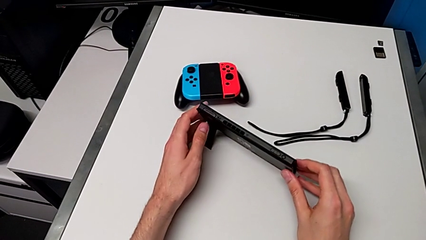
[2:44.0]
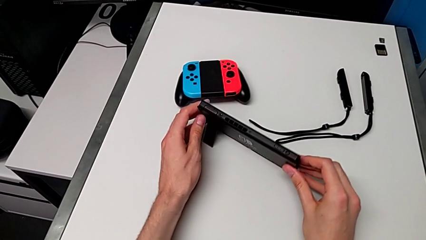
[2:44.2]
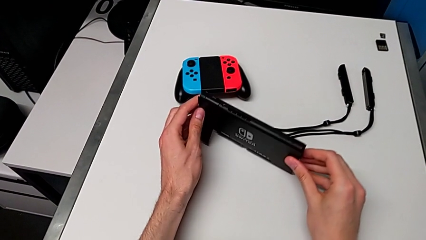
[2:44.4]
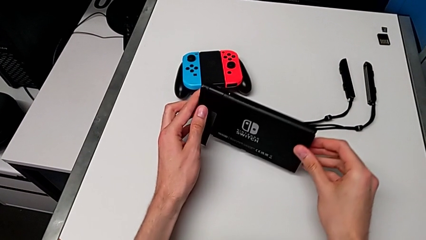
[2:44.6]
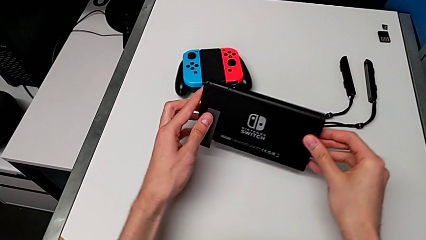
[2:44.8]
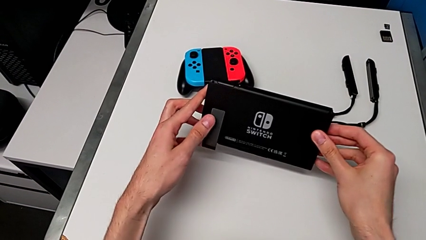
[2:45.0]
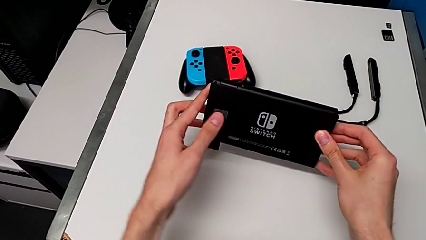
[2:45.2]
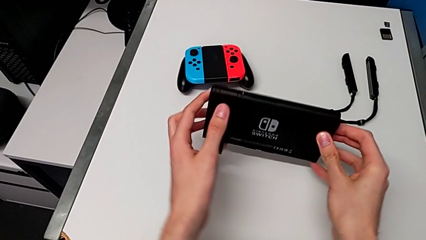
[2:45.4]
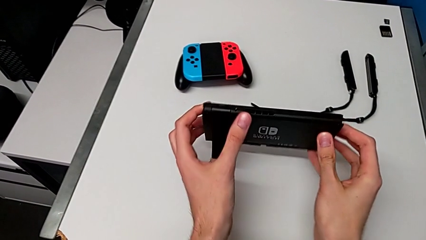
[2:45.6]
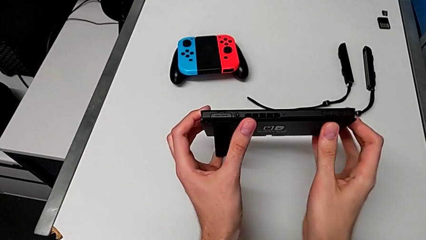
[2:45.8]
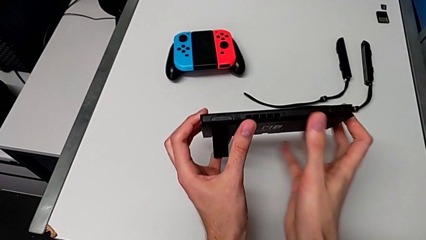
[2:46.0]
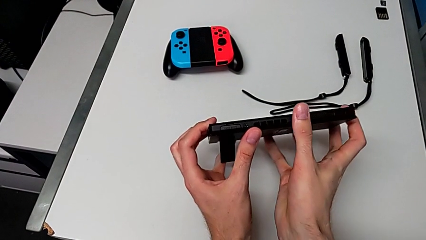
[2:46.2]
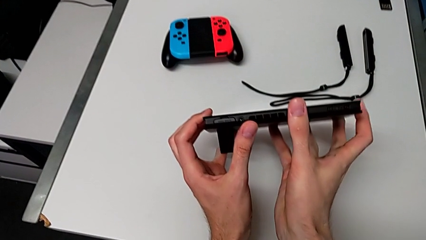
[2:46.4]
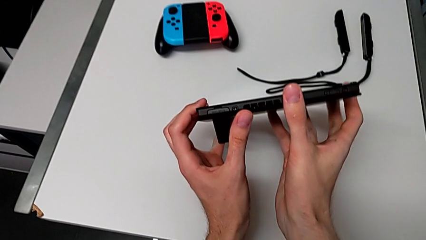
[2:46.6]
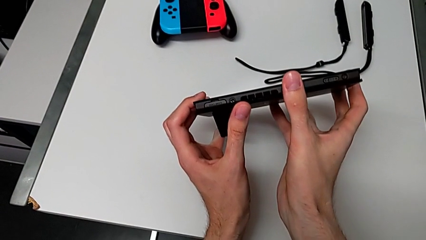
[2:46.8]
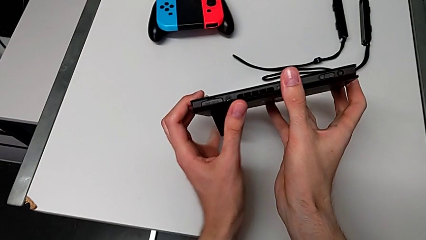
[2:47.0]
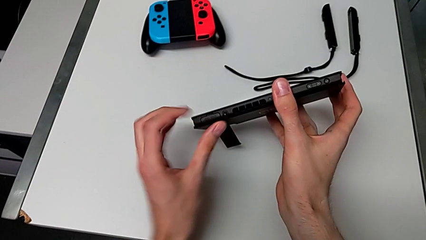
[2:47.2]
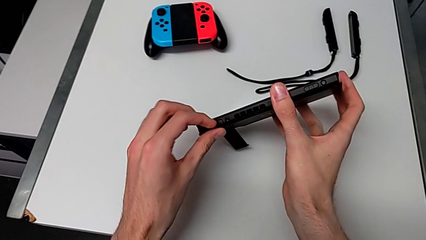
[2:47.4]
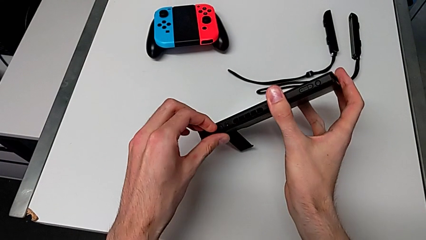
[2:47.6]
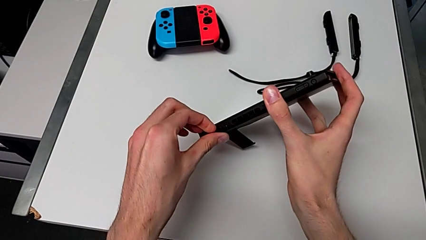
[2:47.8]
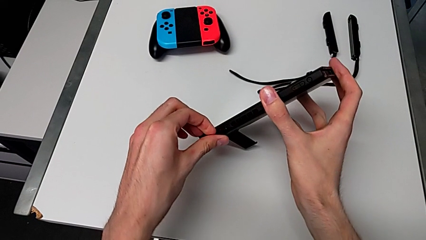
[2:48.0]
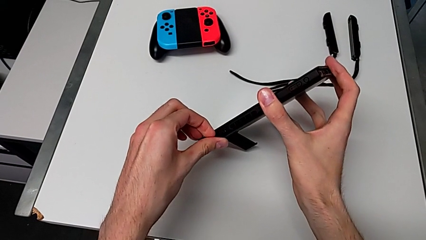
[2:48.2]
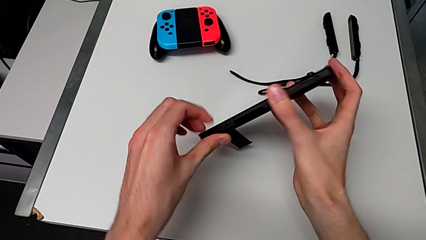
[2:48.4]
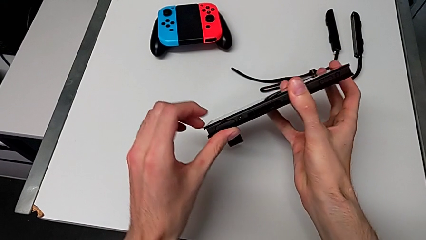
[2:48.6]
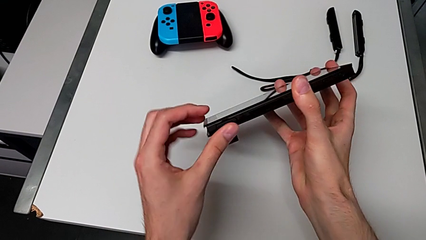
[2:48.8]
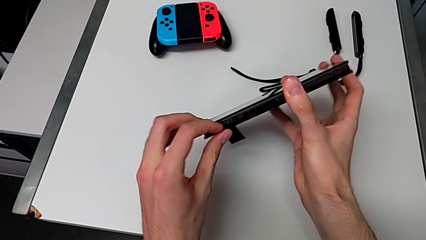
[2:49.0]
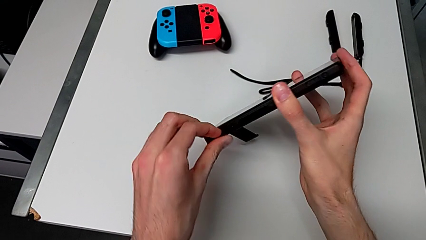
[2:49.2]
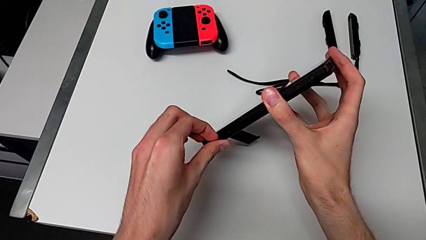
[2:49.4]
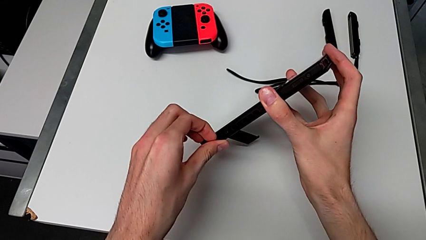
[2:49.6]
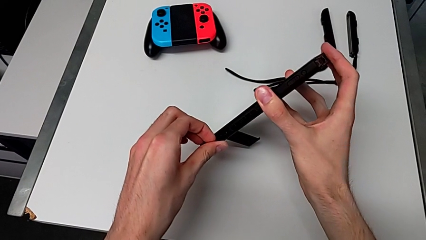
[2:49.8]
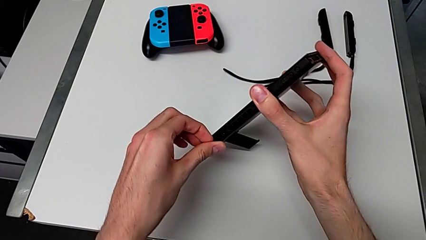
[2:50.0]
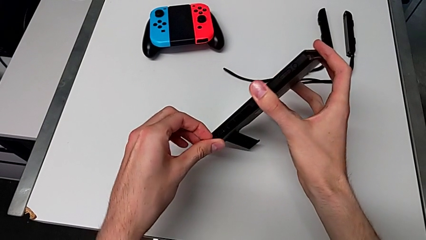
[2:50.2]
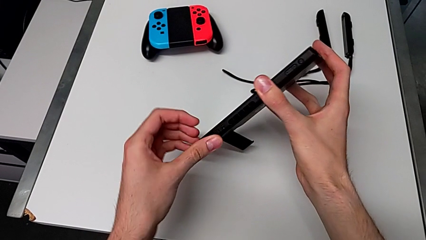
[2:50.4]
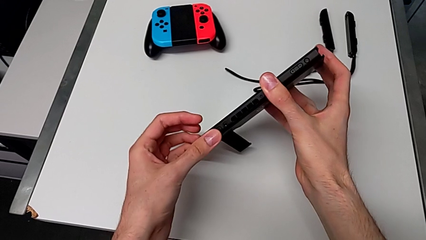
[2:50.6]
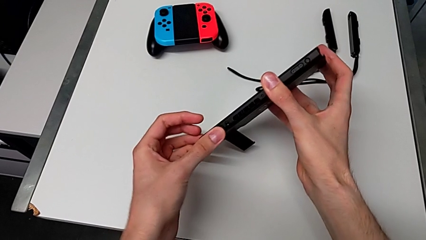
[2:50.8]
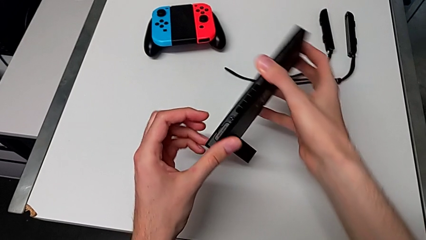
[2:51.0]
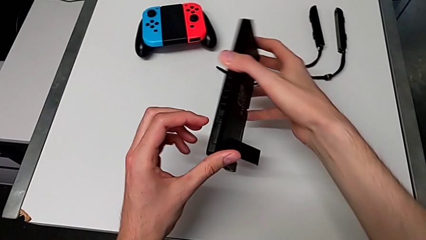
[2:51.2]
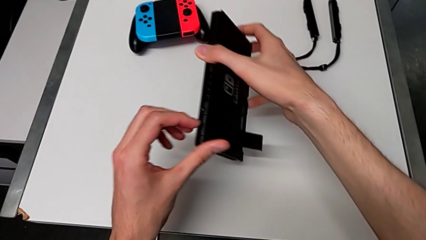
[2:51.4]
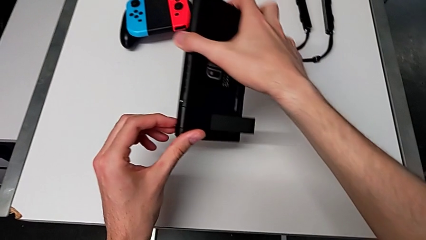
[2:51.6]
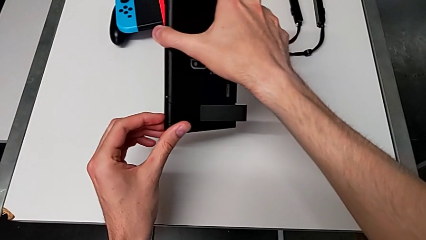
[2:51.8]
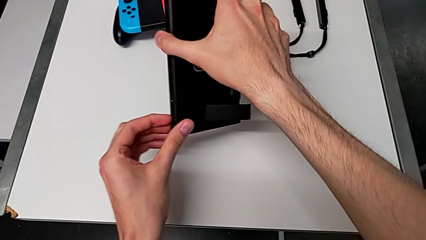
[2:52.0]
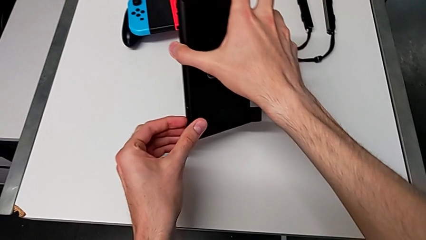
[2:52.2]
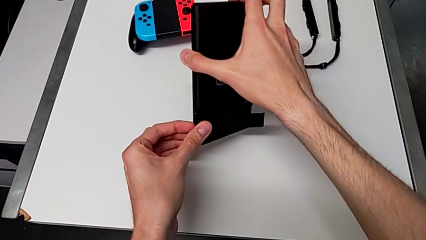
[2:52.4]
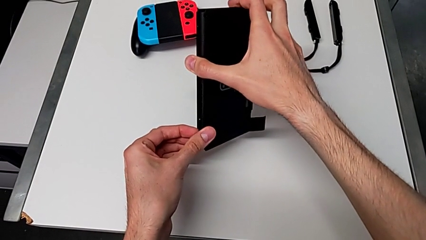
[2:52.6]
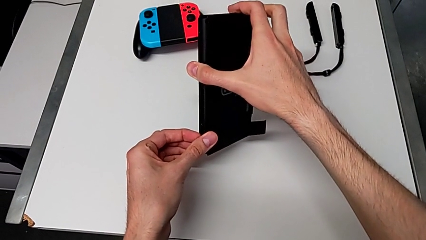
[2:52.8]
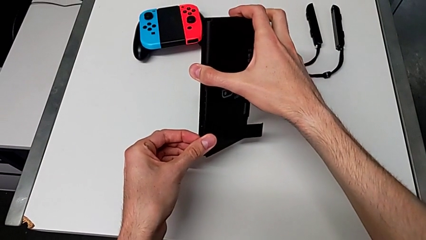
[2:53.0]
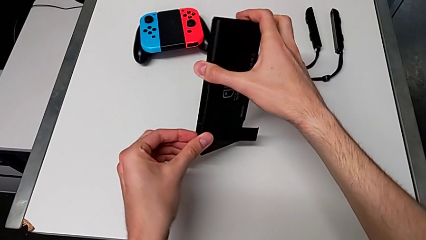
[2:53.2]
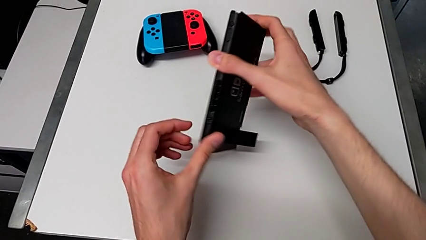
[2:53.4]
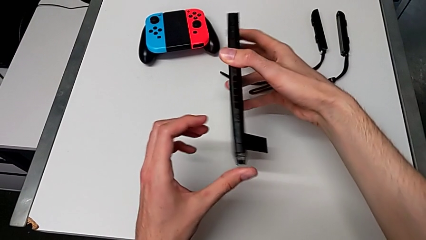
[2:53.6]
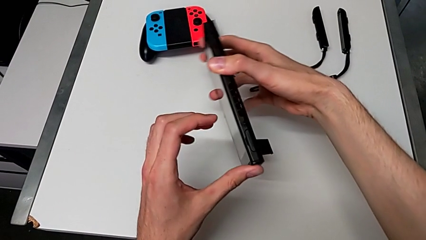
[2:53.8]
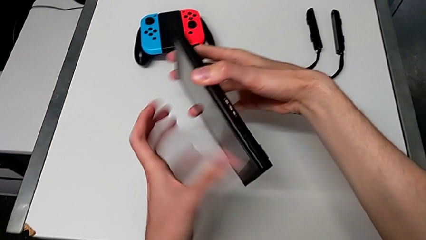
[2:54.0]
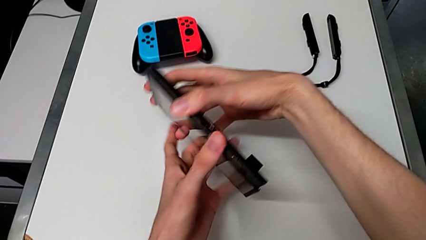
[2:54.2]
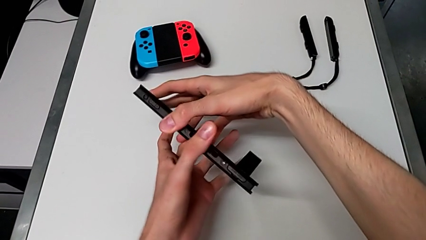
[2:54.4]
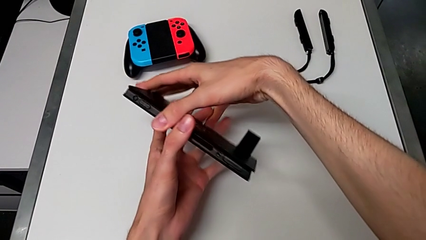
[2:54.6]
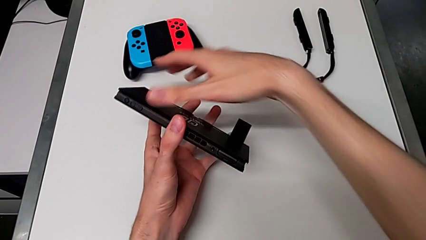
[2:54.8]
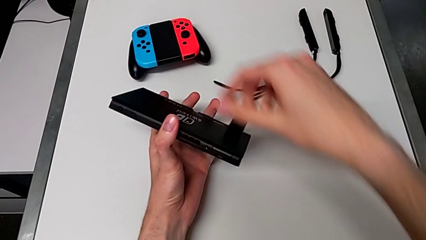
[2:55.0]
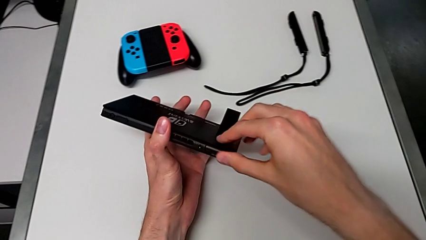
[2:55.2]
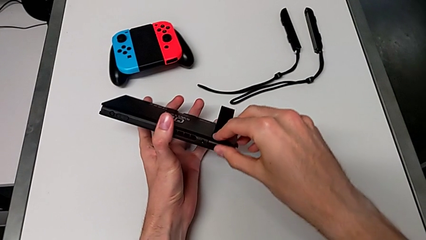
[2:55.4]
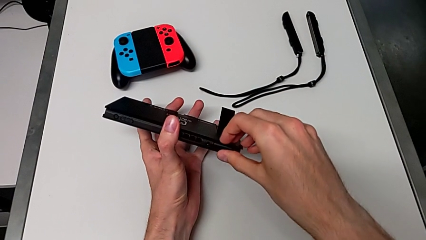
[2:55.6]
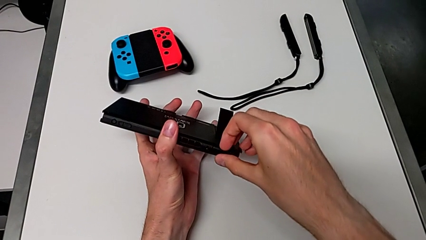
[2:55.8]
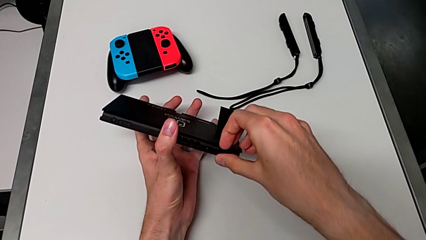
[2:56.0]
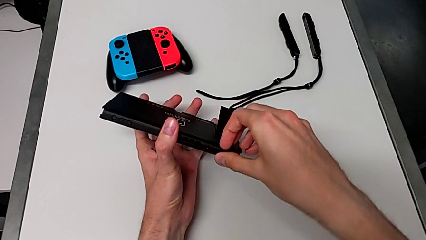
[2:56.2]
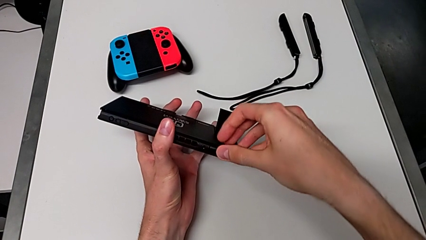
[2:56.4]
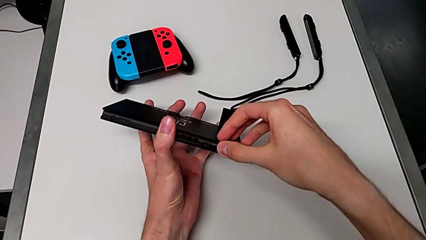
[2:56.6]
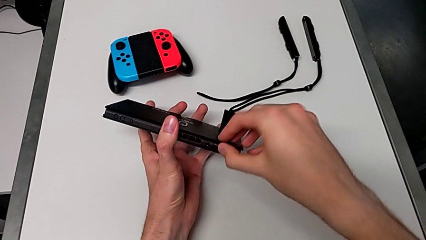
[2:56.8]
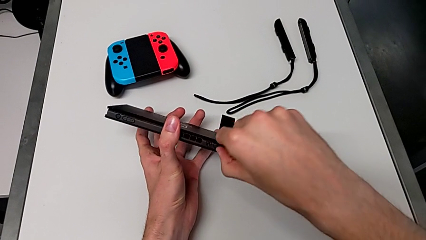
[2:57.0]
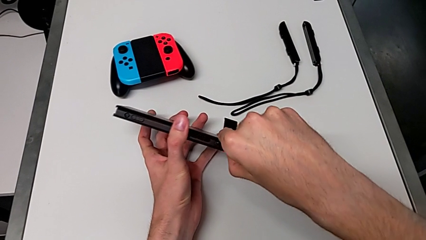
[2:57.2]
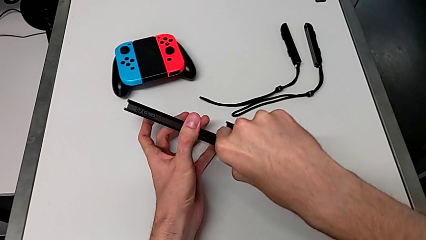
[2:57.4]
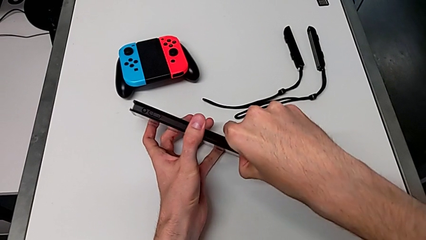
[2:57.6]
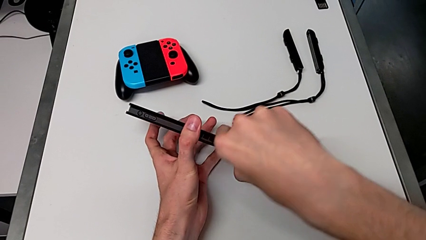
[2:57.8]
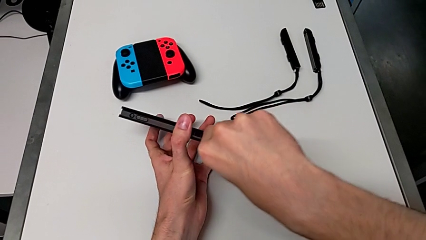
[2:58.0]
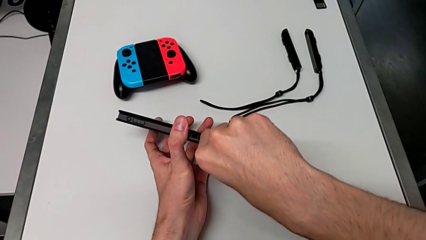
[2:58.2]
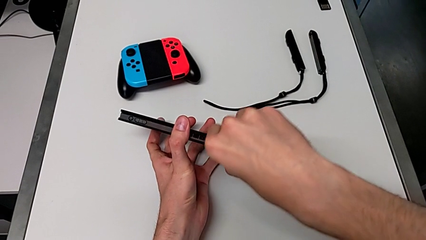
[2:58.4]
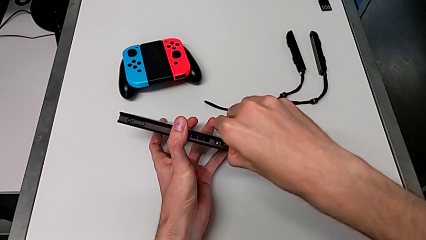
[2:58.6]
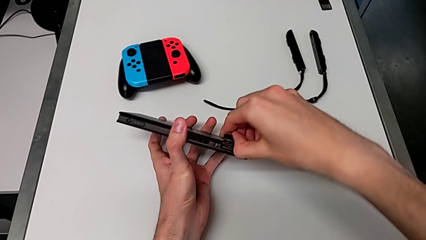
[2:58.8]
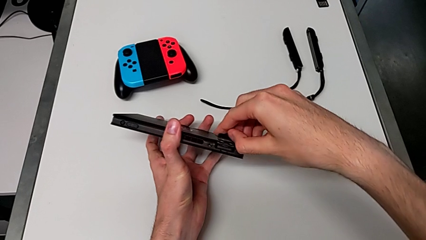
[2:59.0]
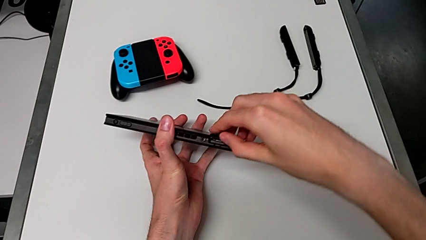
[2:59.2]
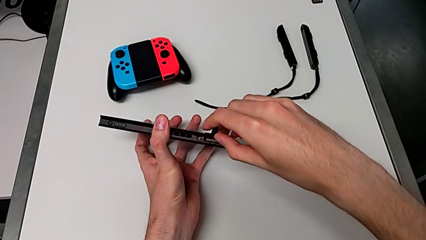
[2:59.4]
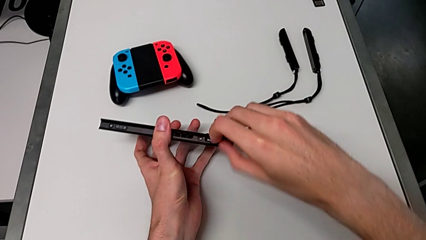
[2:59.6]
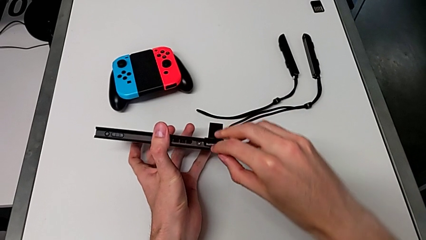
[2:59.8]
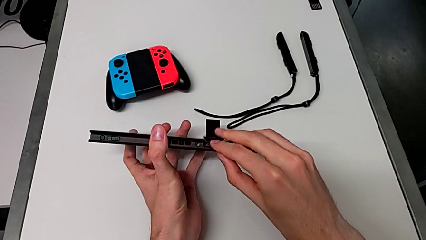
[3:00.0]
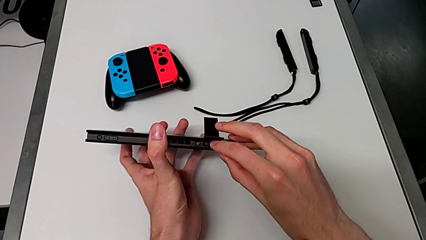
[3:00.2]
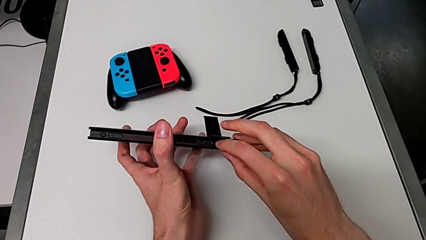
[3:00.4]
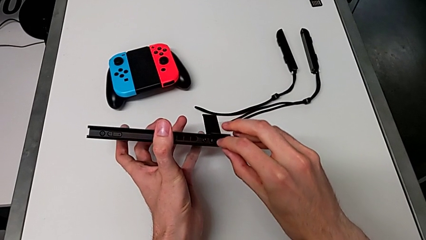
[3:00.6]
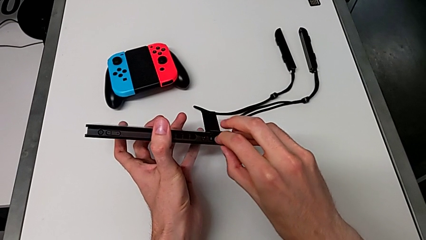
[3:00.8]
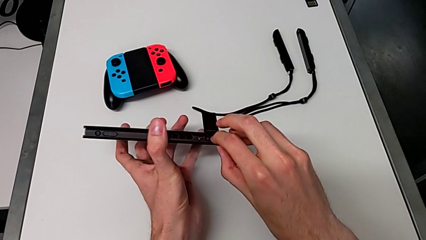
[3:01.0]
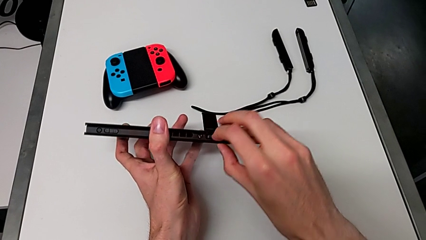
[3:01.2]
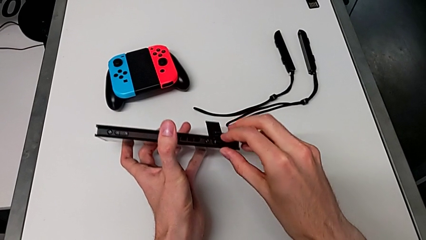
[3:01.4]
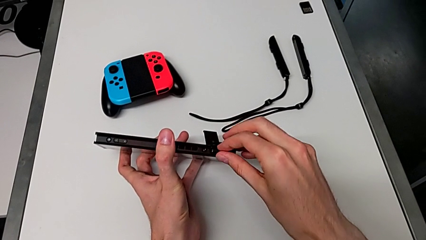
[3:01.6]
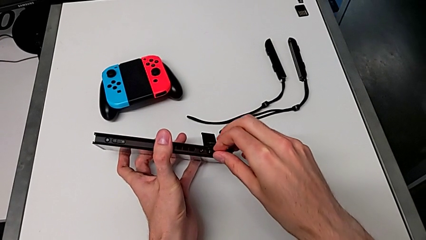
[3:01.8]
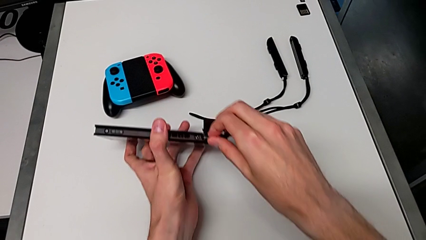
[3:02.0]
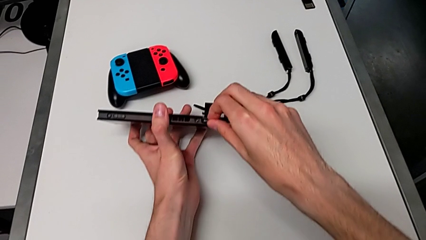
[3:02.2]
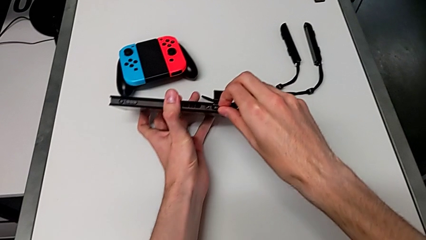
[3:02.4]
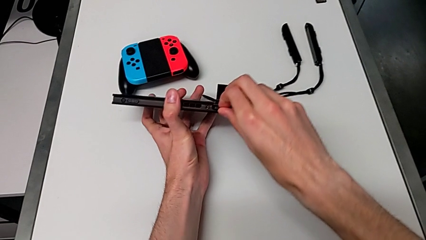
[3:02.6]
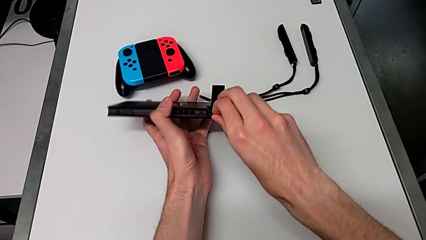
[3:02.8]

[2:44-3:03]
The camera wearer is changing the game card. They open the game slot and press the game card.
